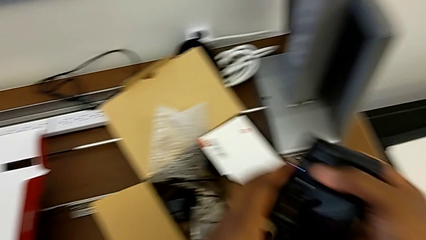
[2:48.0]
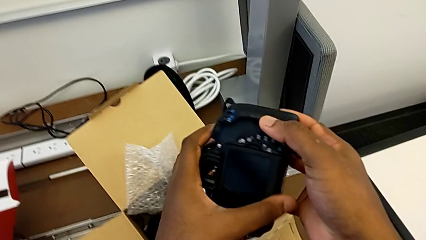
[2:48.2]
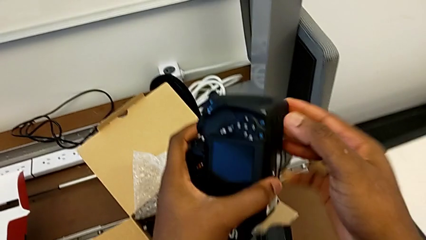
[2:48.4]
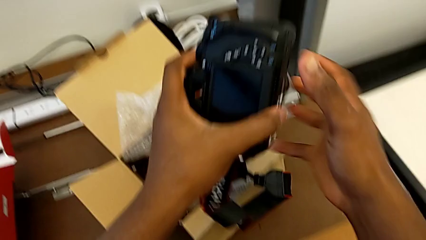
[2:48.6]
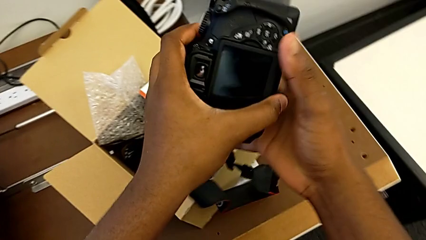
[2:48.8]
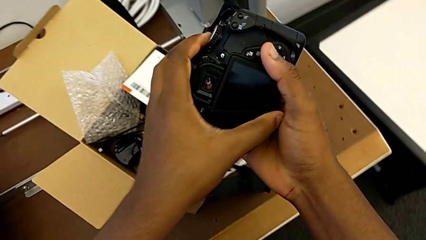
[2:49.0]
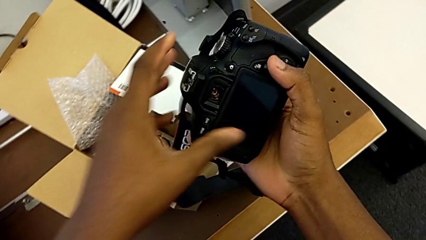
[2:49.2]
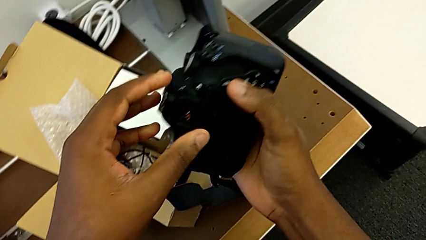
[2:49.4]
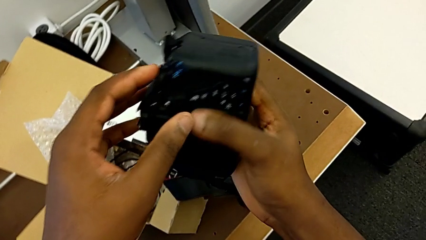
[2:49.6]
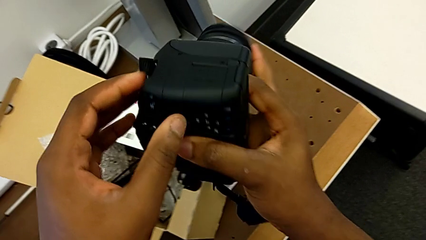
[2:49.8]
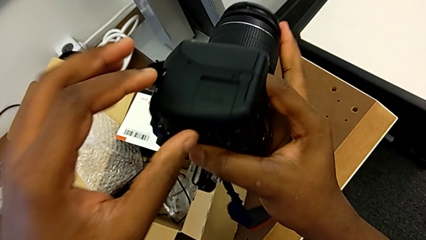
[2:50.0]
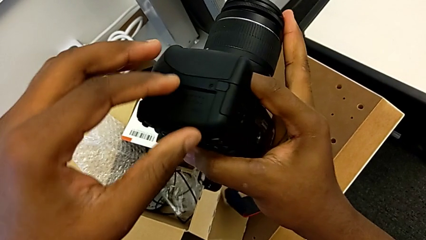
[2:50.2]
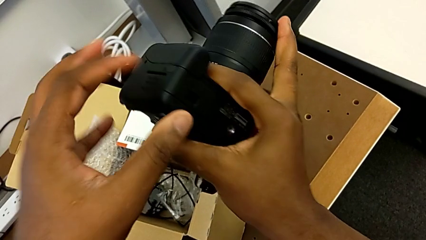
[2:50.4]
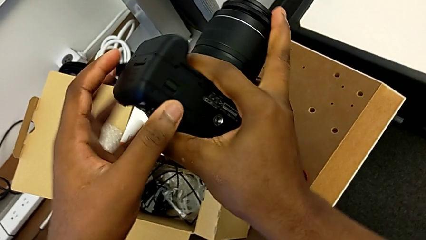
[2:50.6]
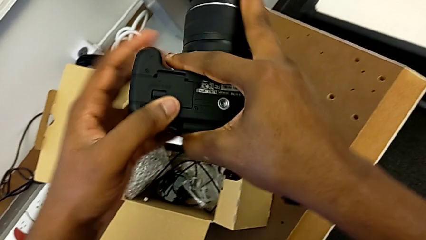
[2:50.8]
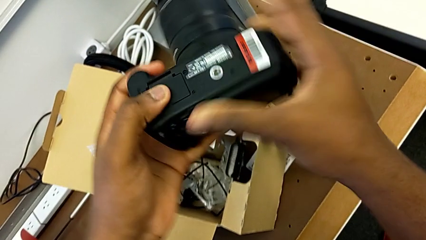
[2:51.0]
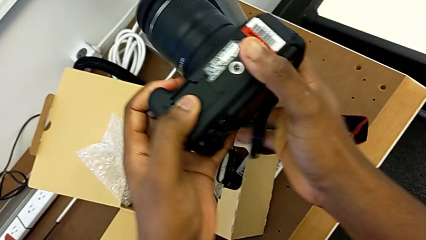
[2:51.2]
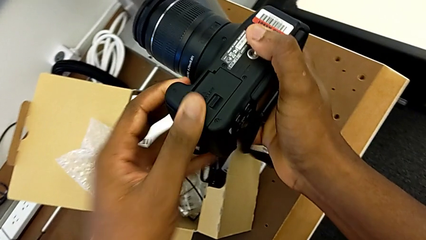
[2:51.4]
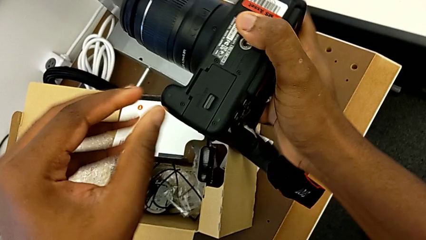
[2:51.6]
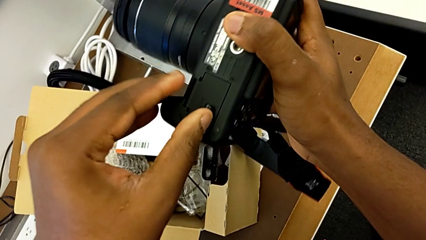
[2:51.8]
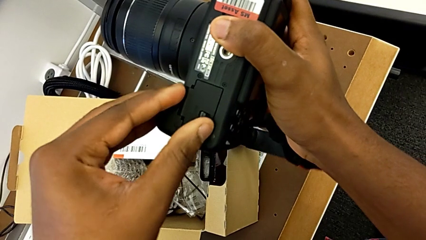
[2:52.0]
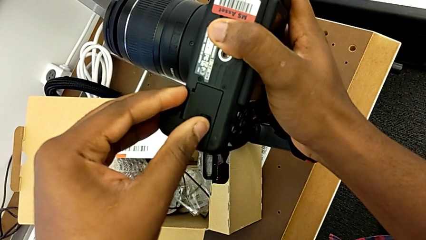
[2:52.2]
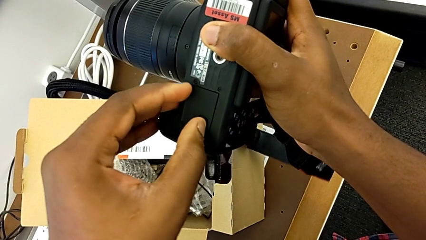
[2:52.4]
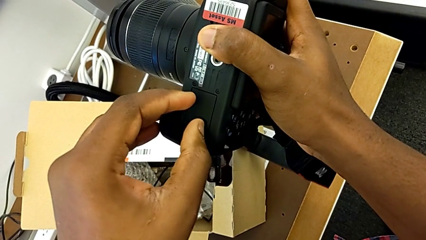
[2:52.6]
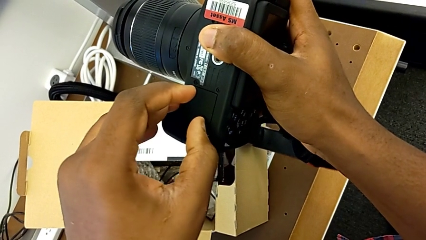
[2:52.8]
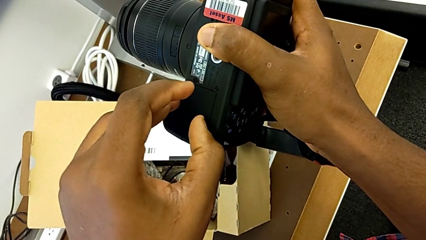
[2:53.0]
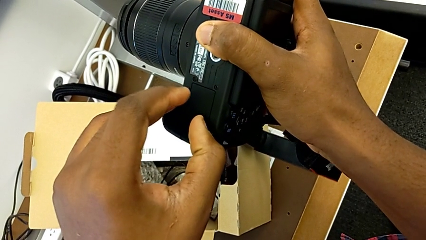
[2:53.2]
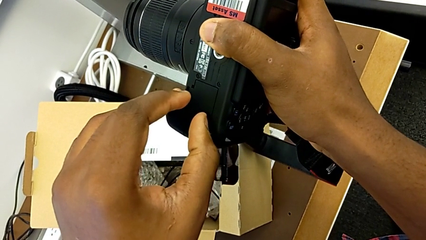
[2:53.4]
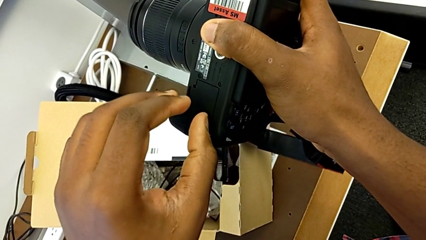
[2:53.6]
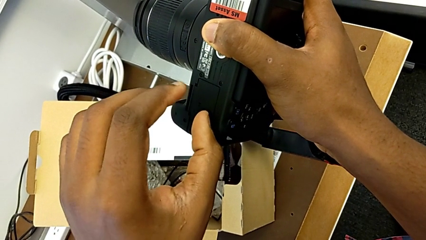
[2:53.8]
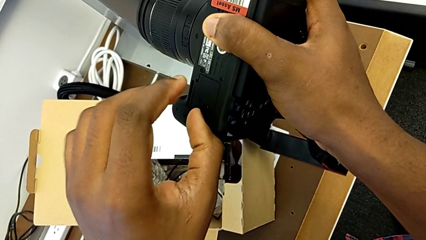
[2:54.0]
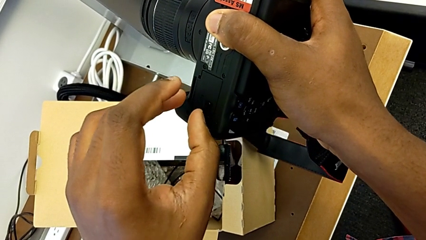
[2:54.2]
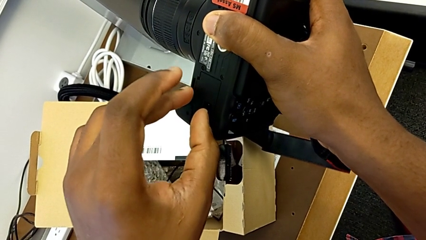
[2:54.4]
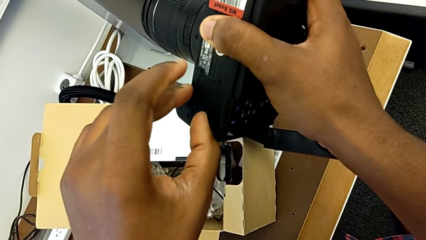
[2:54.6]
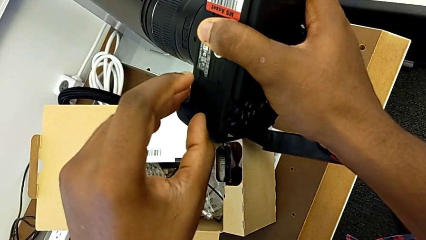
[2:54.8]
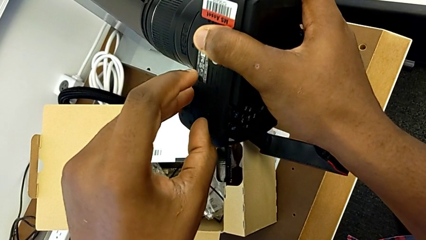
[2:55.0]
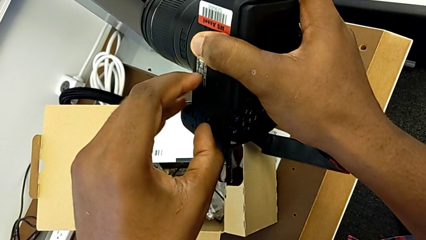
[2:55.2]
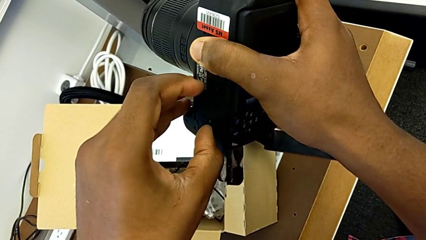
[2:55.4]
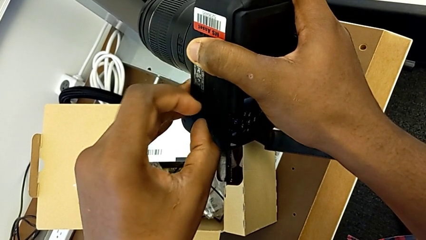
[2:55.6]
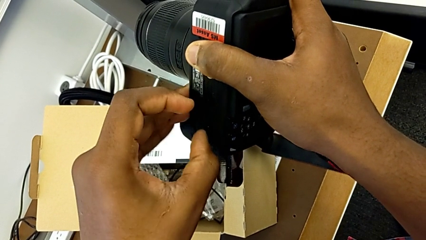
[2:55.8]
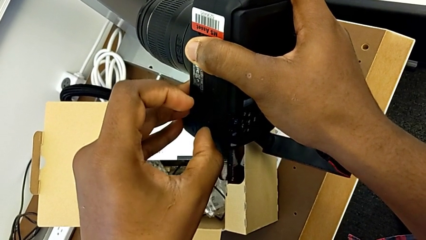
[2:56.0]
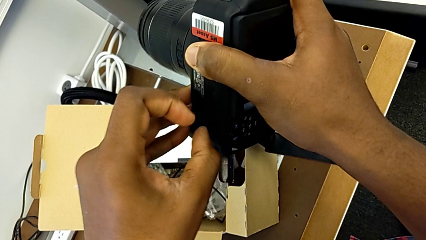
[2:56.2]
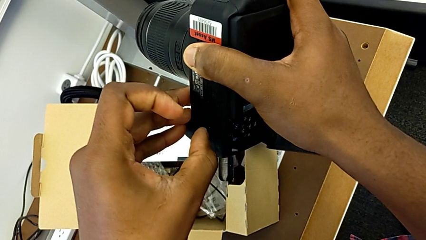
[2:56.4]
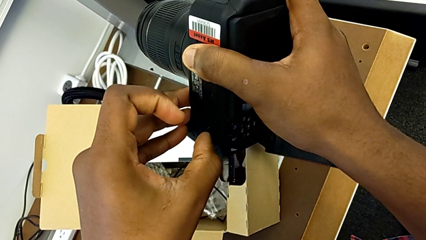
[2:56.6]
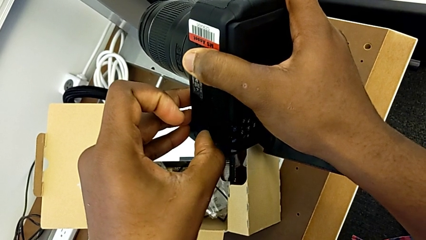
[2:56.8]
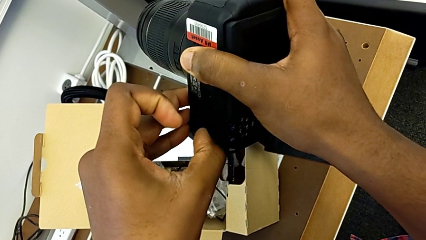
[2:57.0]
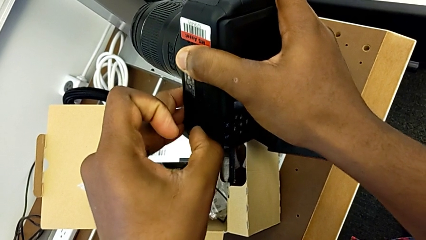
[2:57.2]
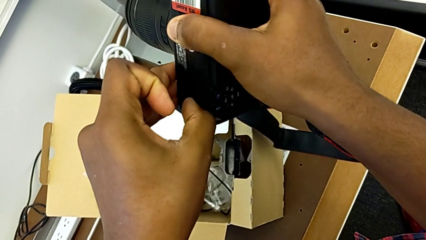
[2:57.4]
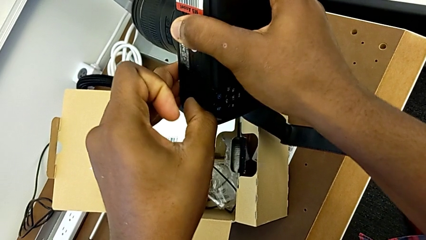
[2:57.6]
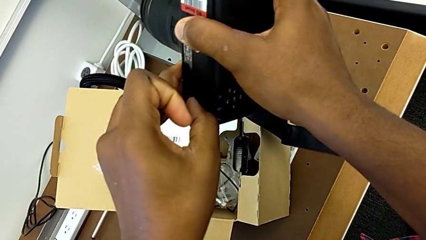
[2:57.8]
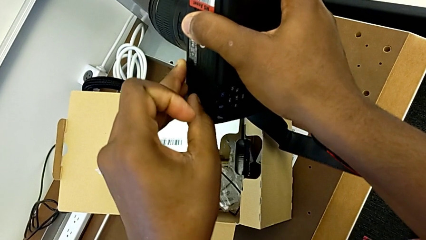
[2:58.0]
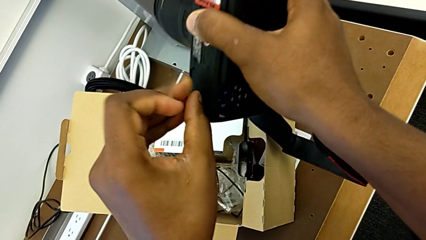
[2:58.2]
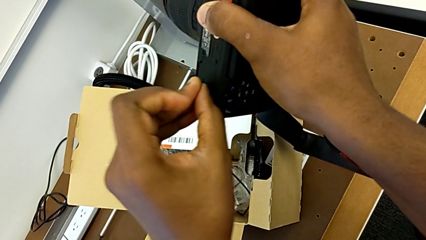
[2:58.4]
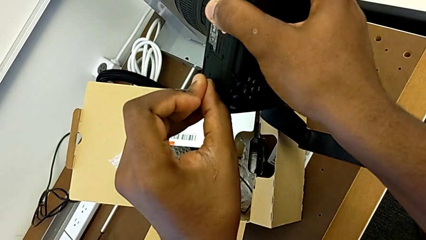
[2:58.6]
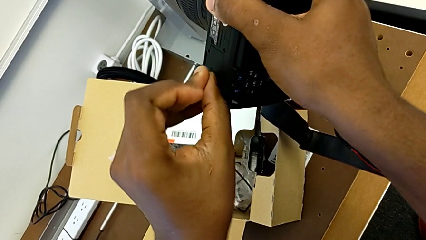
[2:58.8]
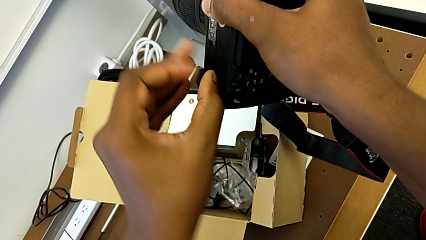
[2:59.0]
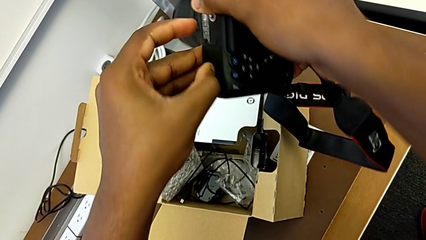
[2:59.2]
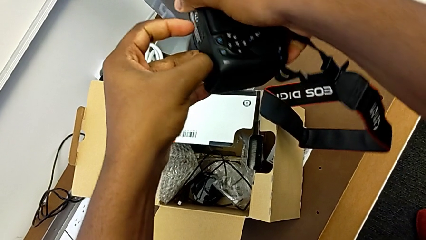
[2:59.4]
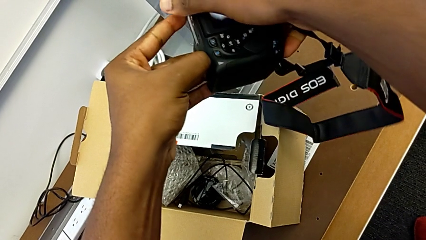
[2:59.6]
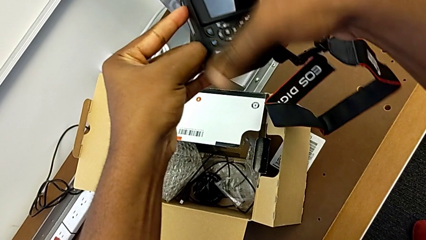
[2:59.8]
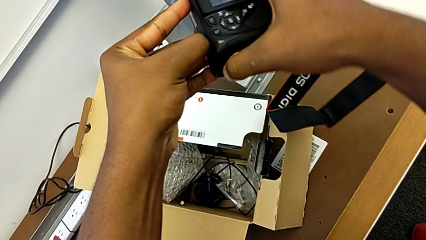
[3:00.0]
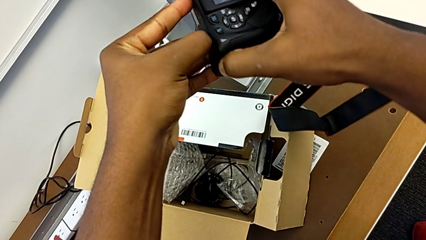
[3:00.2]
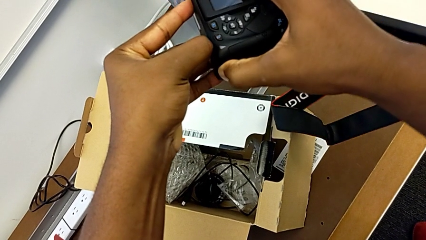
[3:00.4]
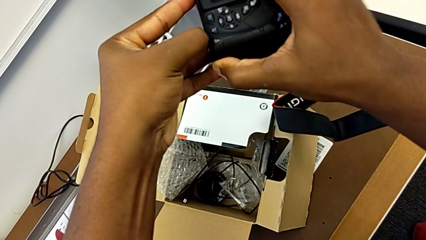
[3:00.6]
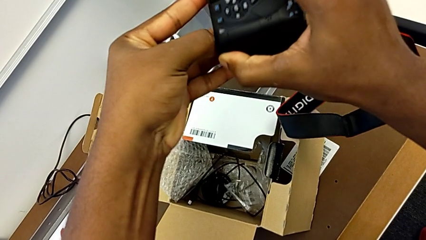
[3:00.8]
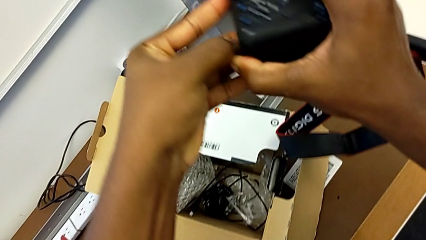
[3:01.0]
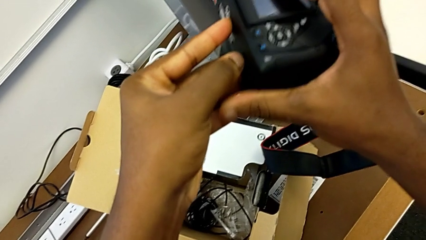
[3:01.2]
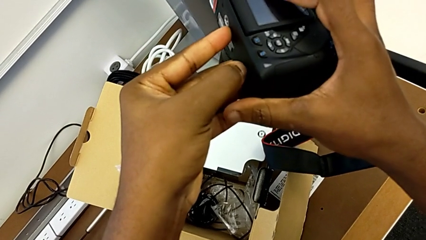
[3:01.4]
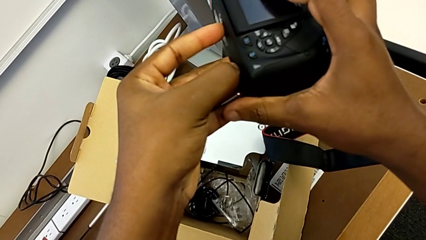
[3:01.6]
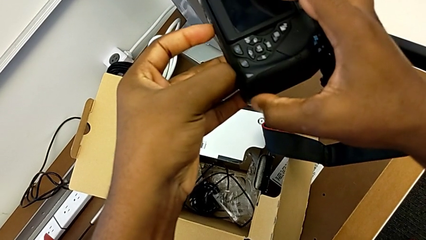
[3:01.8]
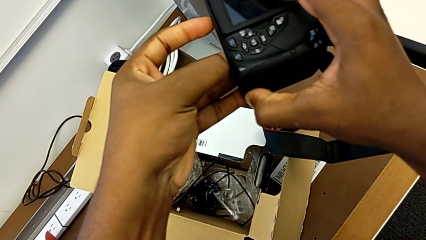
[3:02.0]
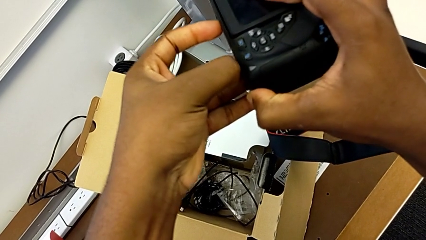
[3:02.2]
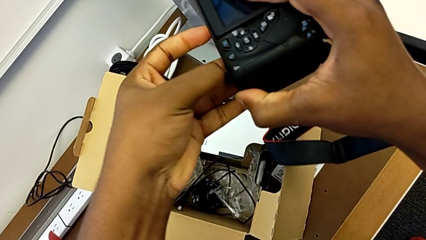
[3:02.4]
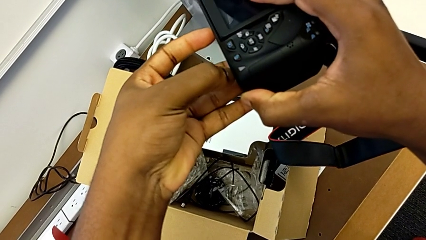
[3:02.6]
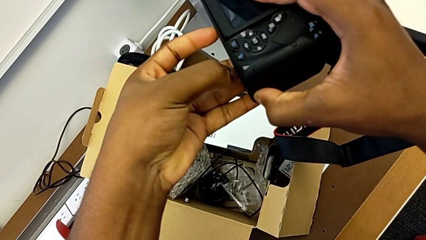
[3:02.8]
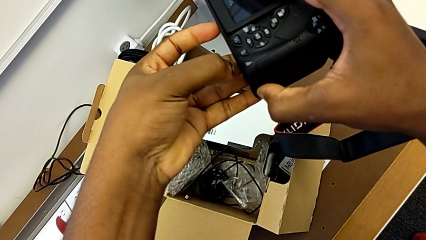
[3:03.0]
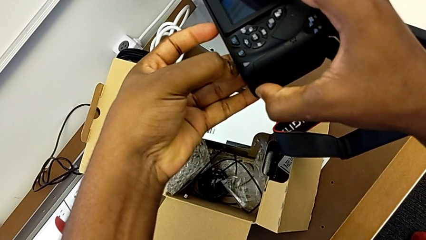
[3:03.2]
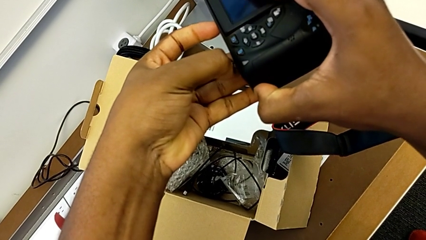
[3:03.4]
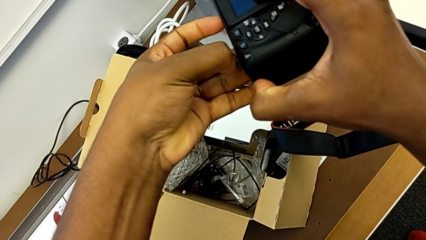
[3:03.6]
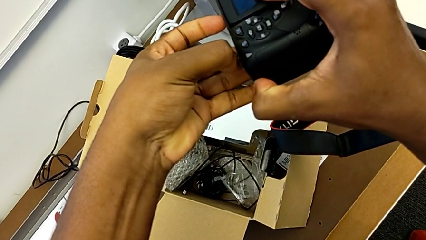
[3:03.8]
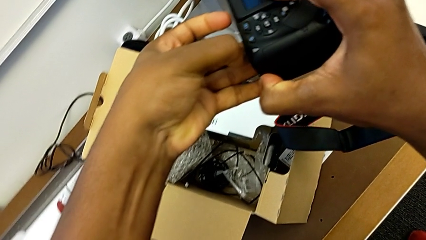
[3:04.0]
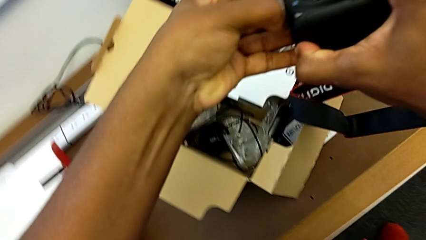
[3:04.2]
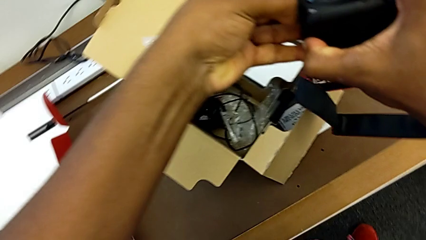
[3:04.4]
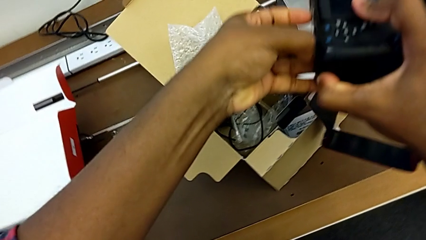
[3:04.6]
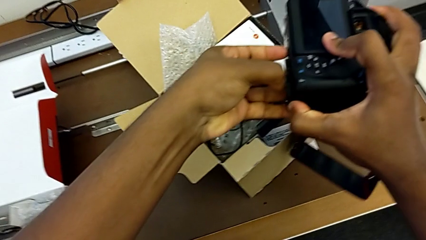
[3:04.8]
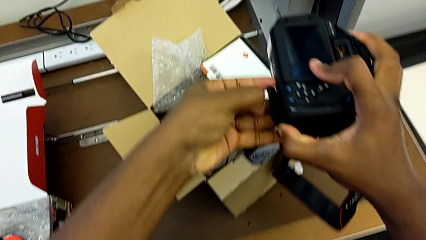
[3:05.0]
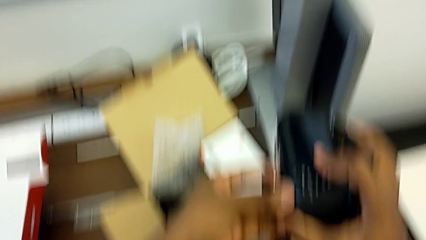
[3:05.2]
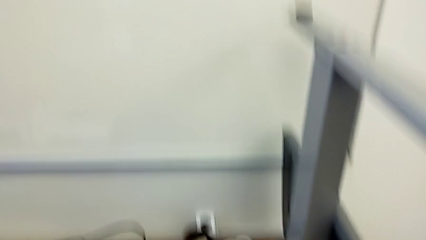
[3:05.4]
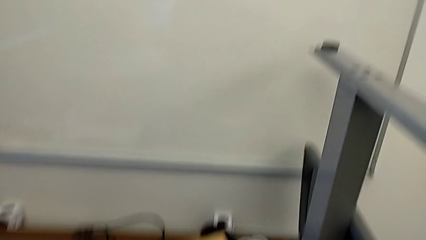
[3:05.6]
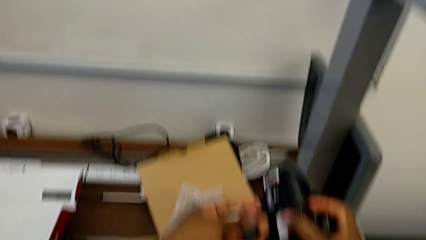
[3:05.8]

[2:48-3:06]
The camera wearer is changing the battery regularly. They flip the DSLR and pull the battery lock.
